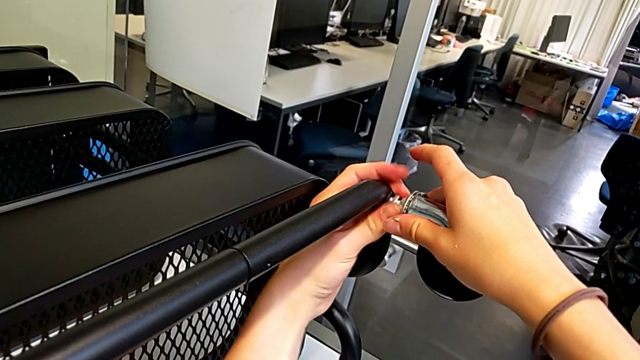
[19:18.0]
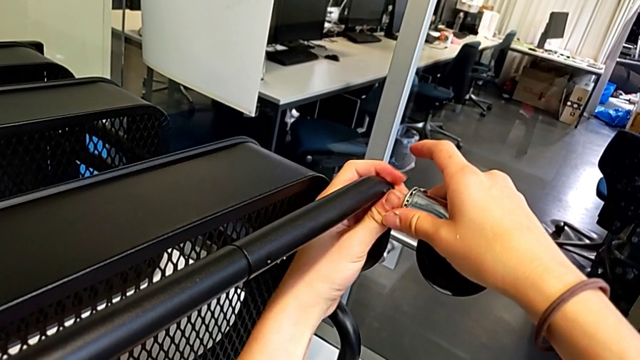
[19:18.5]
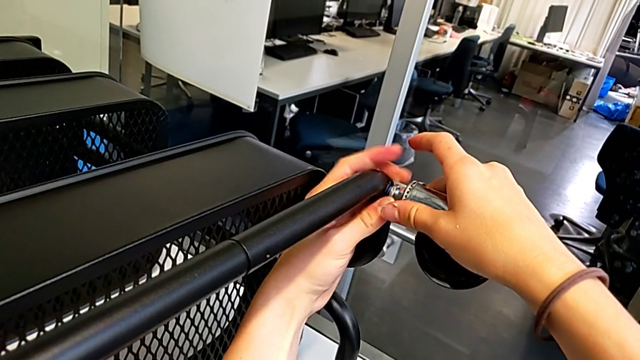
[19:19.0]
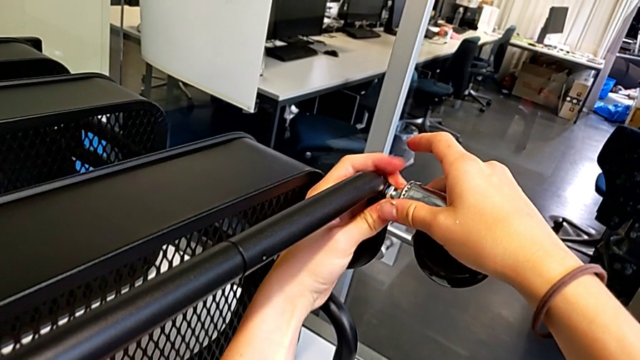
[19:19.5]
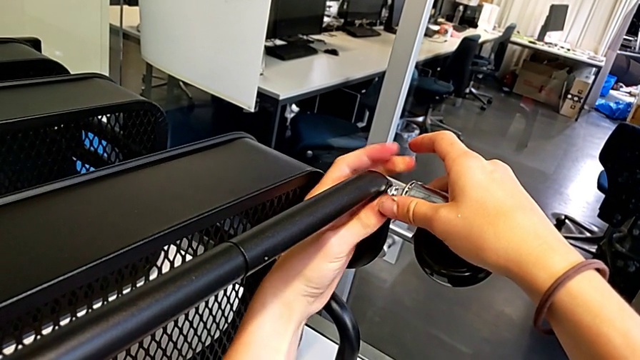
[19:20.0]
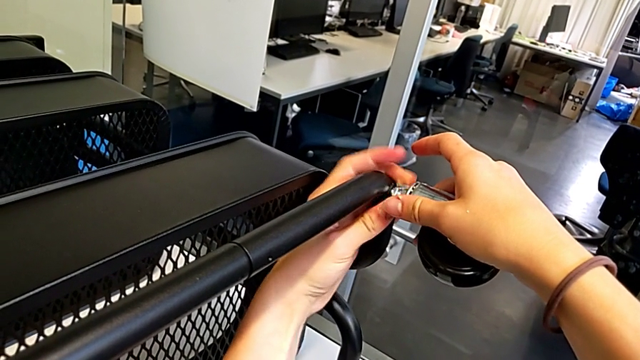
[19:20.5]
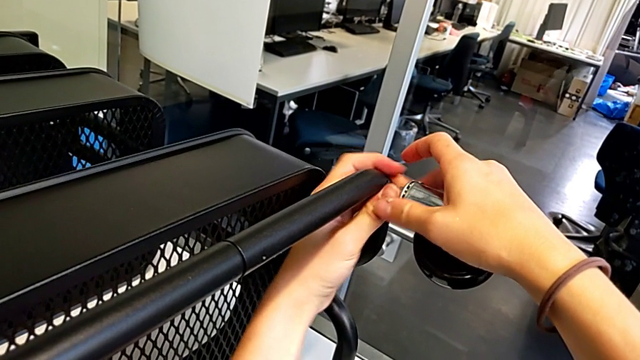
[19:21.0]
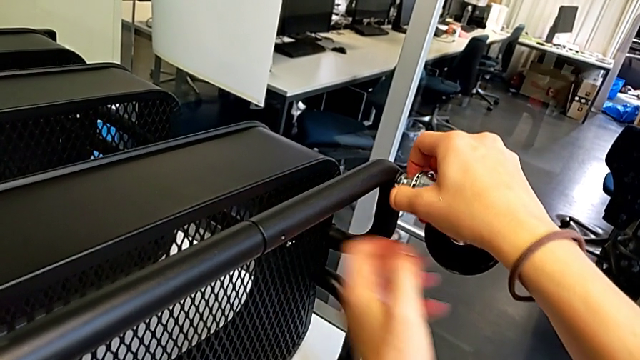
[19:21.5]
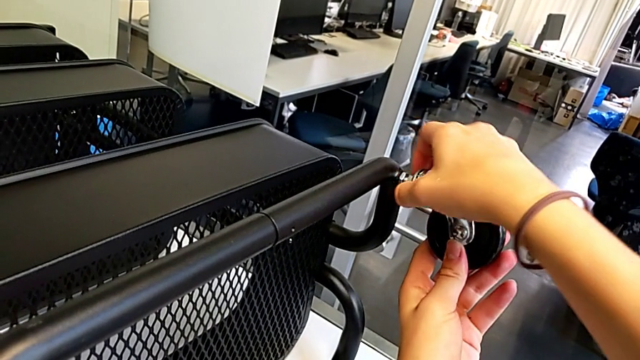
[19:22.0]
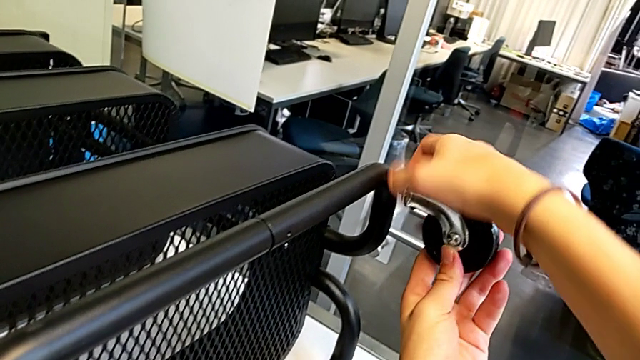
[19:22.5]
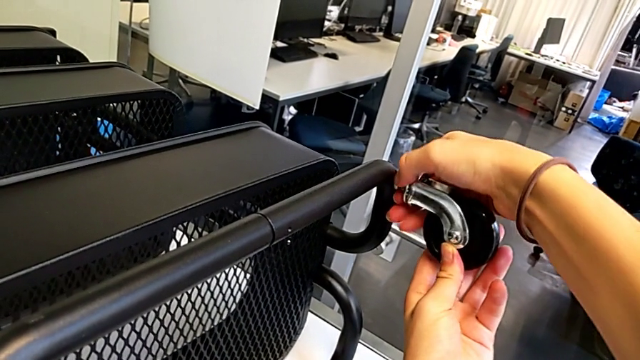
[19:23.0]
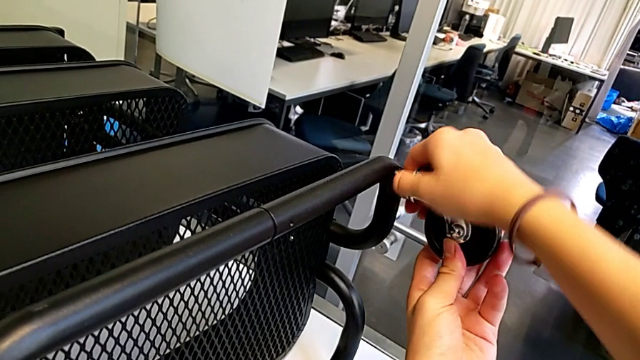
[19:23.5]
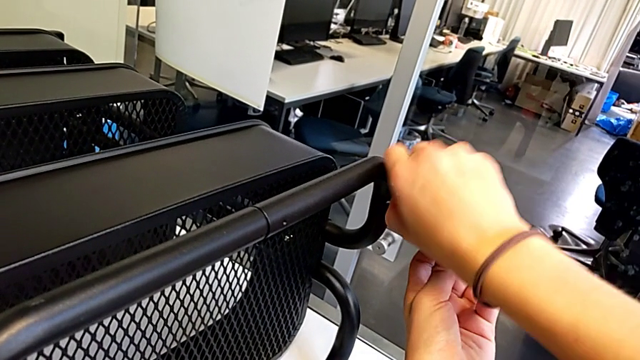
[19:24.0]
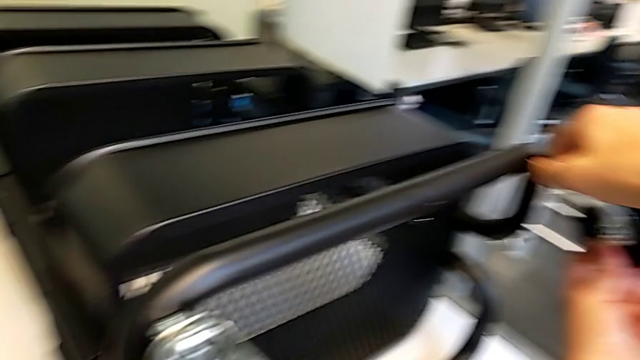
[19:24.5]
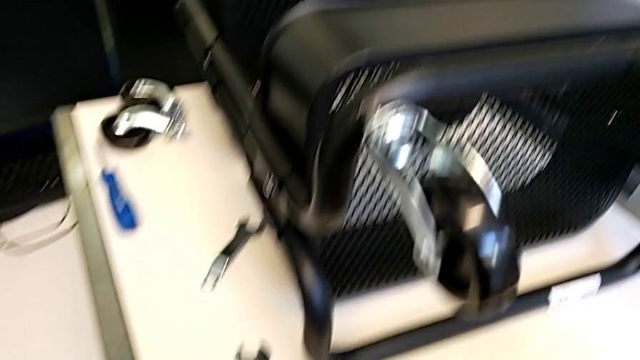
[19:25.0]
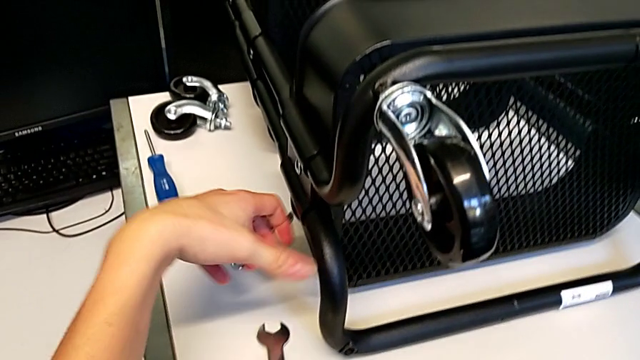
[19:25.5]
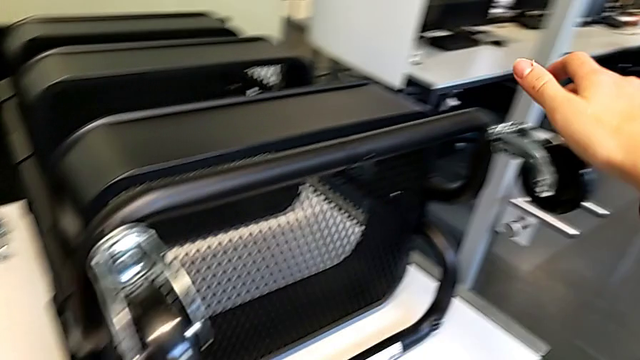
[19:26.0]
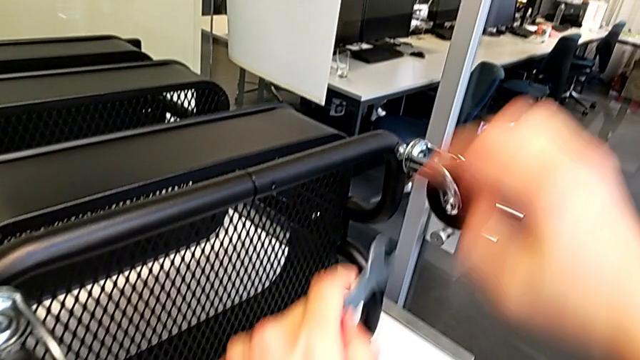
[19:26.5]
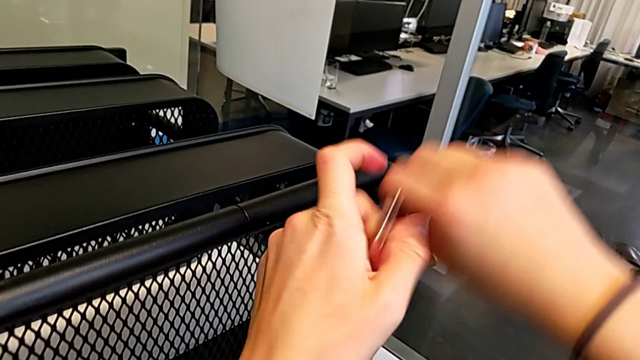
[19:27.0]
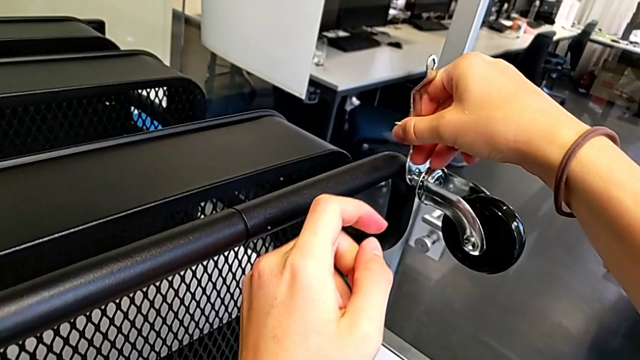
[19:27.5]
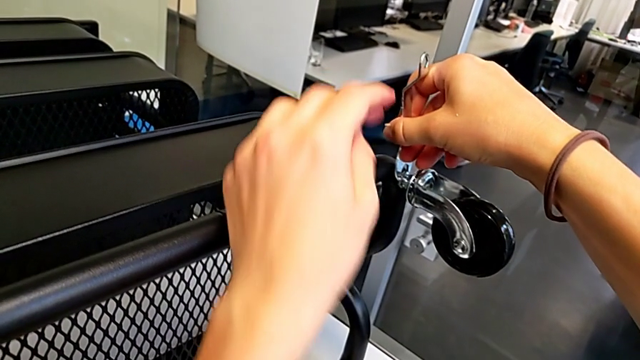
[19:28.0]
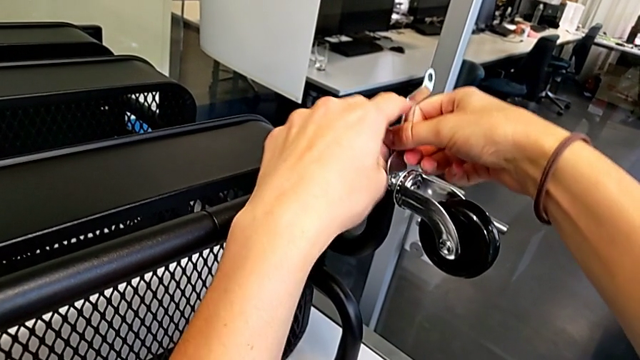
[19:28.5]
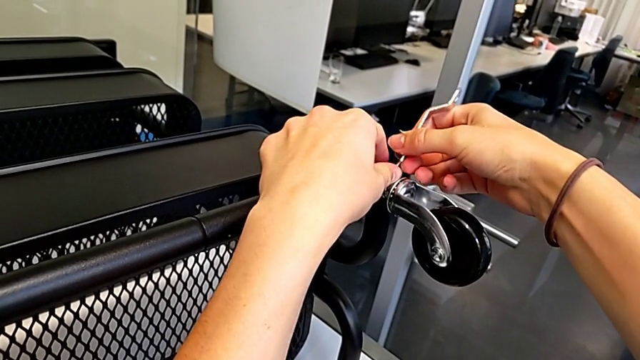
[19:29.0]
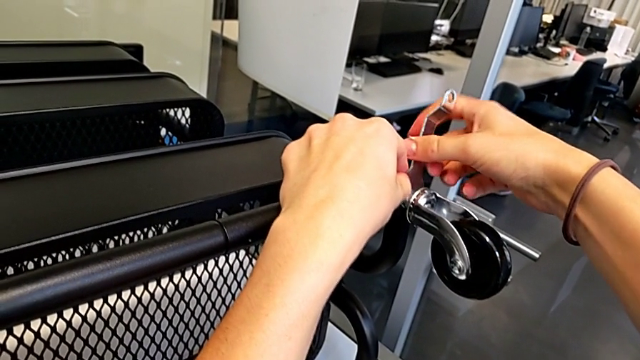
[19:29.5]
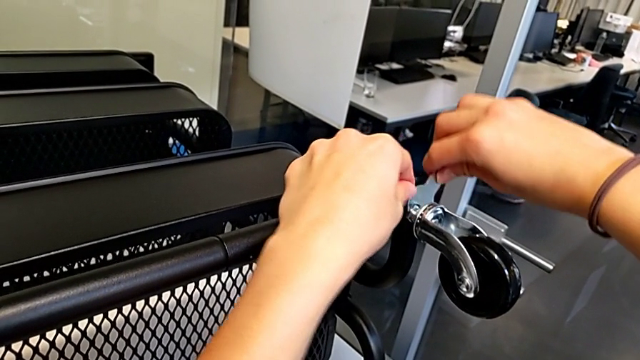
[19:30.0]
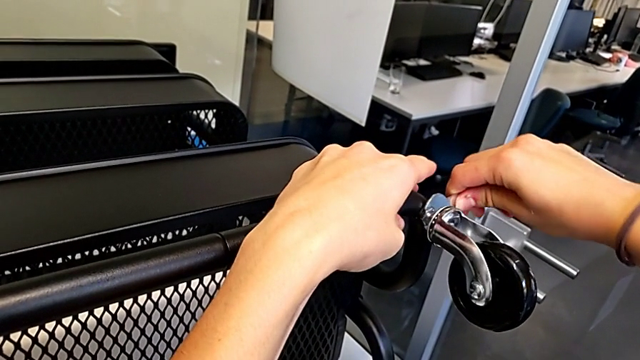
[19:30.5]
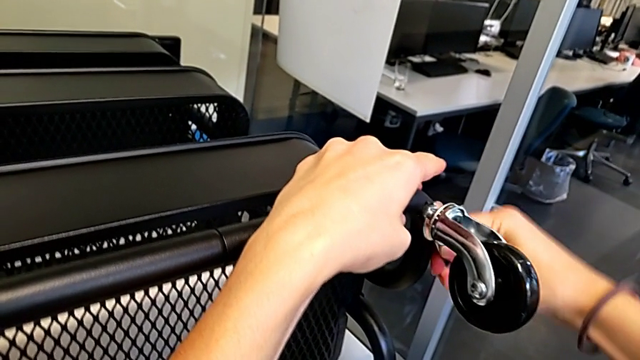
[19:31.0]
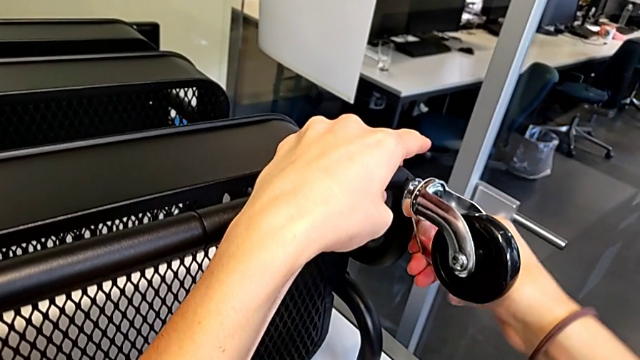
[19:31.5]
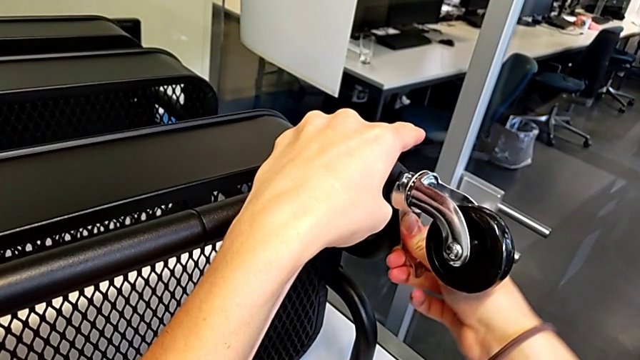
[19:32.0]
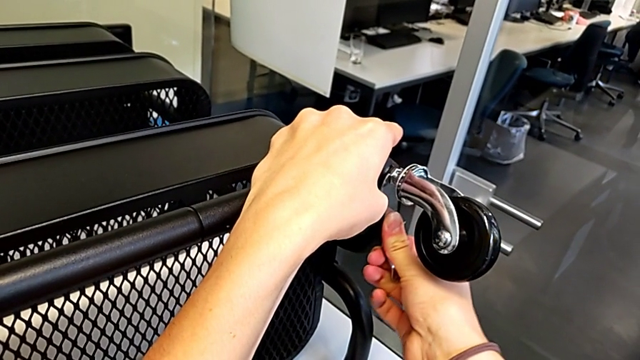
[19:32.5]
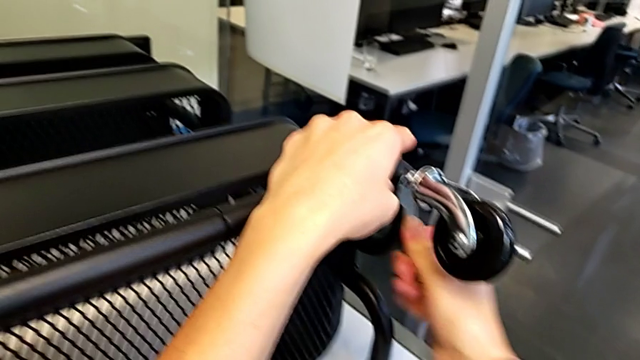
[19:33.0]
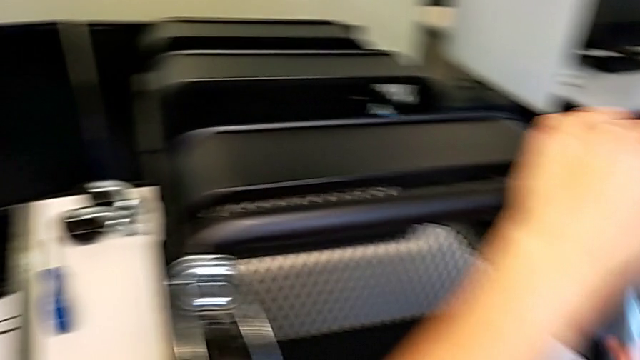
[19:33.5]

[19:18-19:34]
The camera wearer is screwing the second wheel on. They keep screwing the wheel, grab the hexagonal wrench, insert it and screw the wheel.

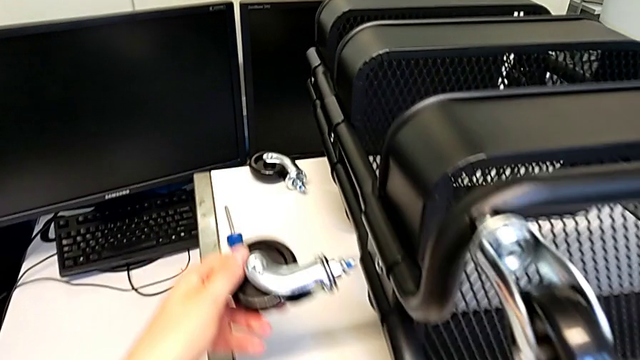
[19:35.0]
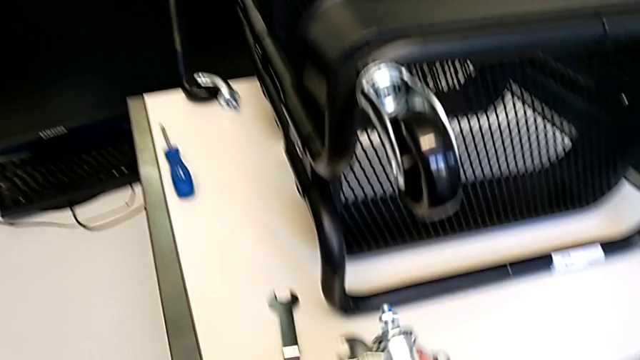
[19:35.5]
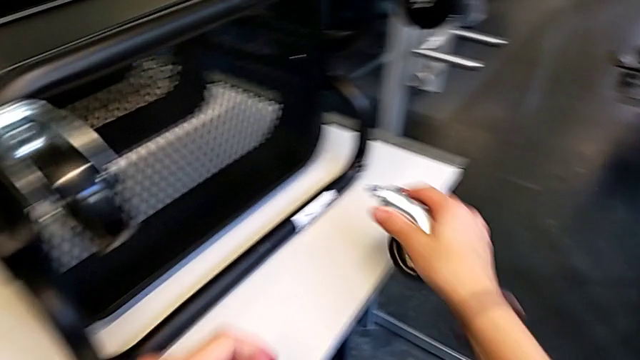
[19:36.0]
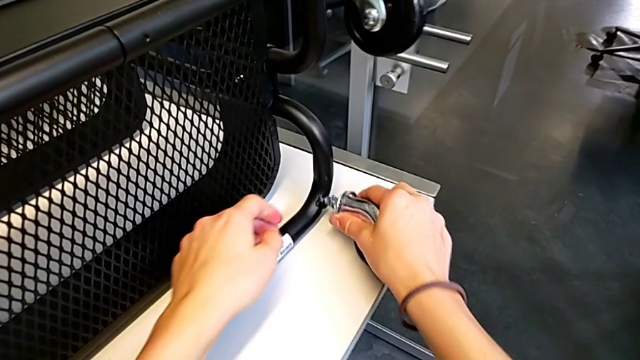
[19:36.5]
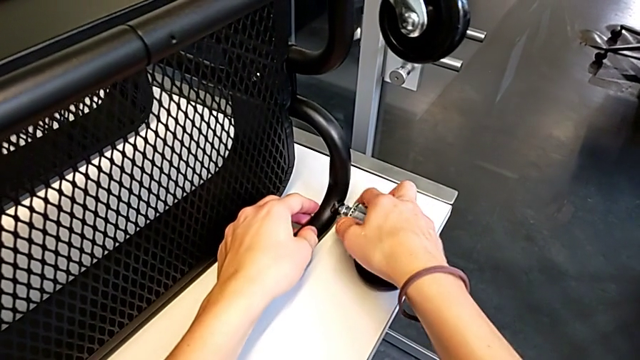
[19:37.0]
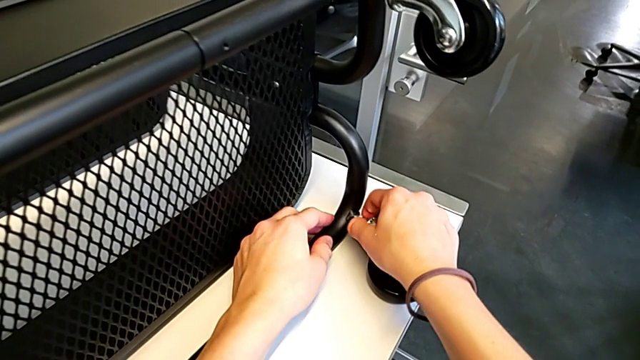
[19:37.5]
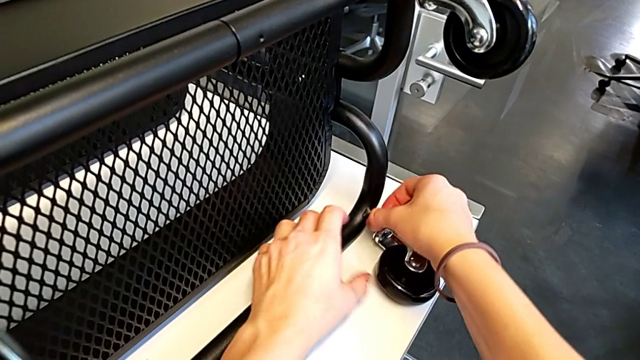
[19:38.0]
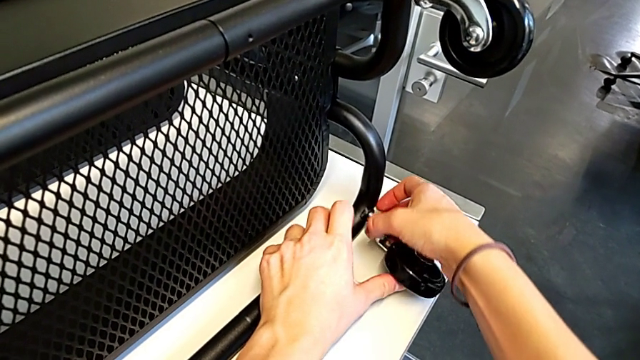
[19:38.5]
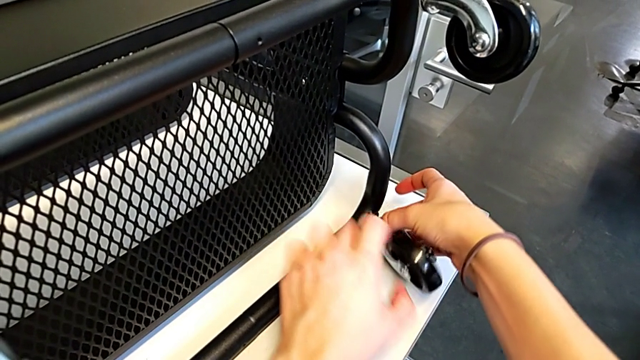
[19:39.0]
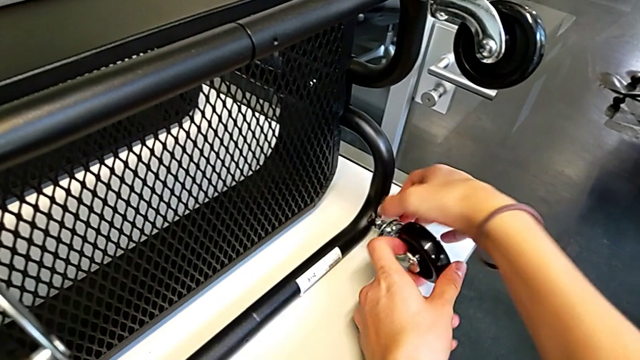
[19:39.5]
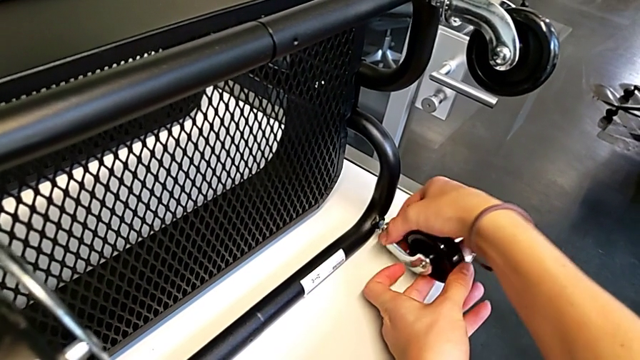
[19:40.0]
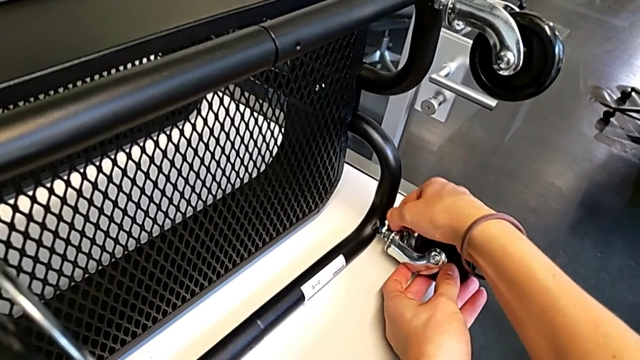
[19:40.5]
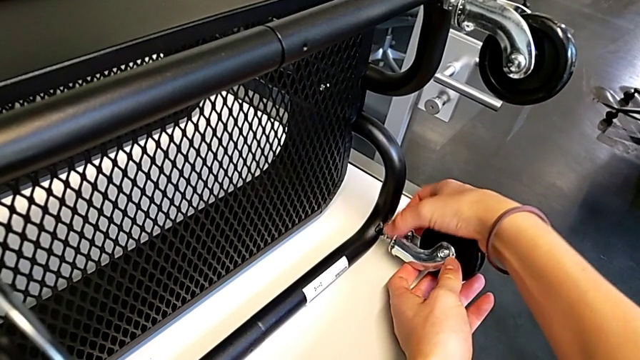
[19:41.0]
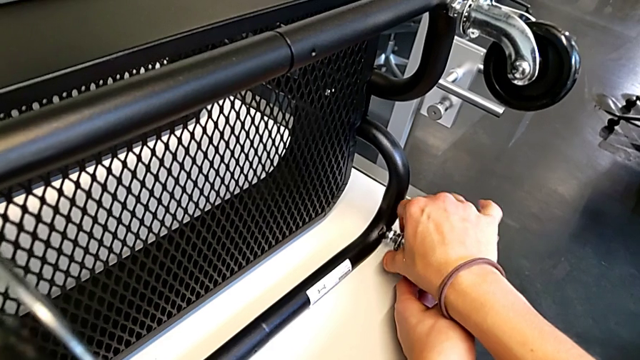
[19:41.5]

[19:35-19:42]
The camera wearer is screwing the third wheel into place. They grab the wheel, insert it and begin to screw the wheel.
